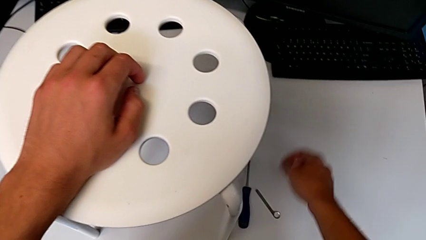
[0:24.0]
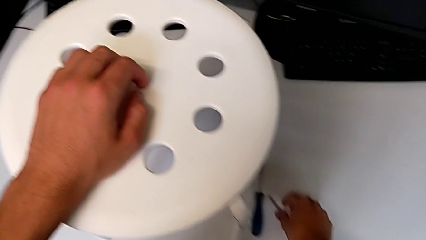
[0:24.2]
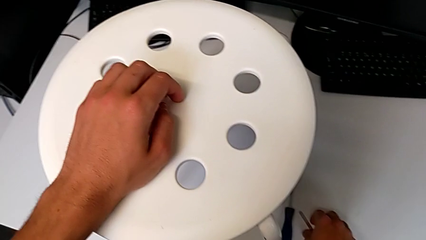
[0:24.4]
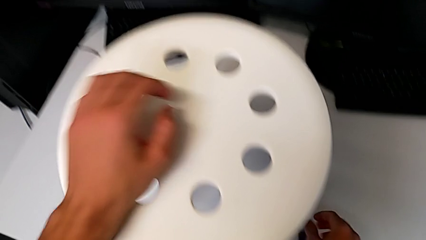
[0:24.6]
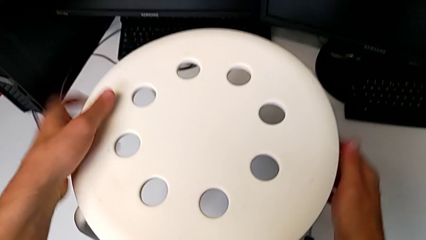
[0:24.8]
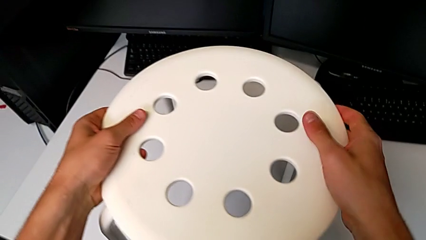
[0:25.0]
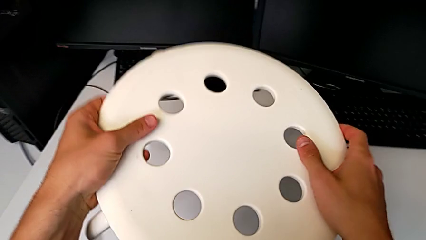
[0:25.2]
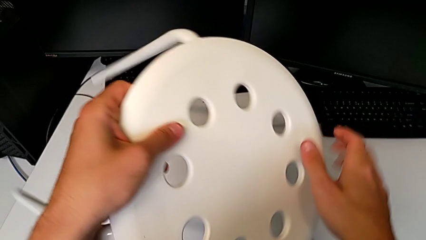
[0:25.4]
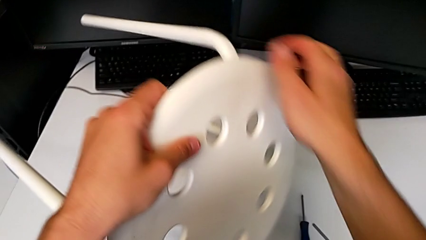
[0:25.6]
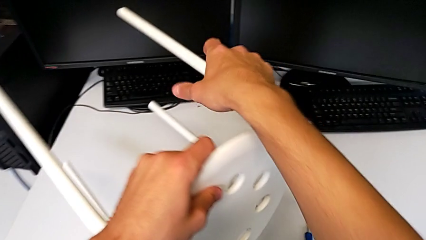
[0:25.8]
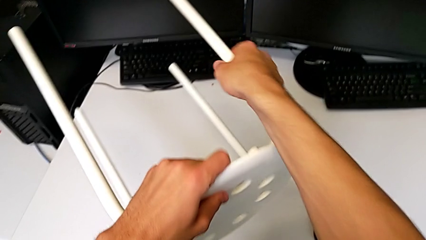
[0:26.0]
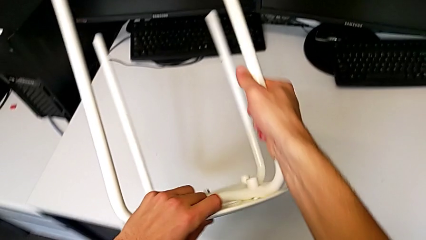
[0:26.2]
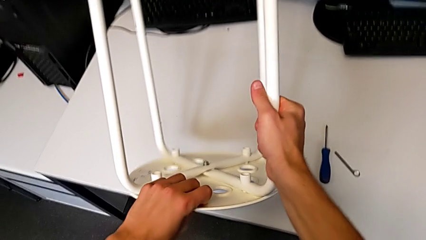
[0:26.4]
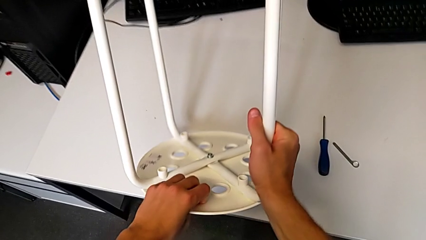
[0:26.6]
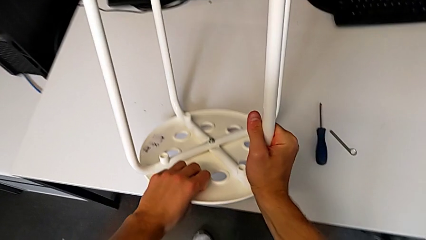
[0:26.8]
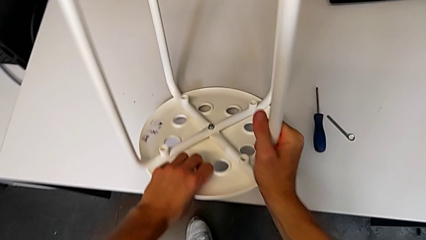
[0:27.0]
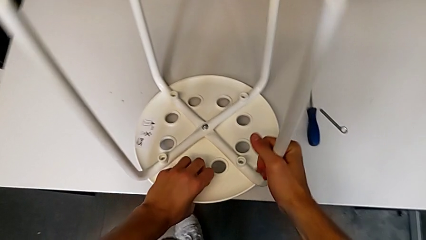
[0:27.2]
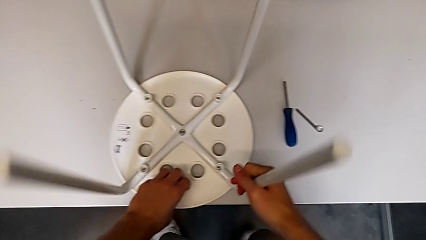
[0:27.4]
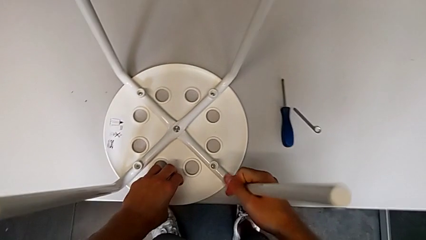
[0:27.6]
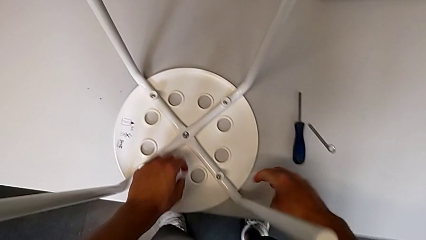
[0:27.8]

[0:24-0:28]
The camera wearer is unscrewing the middle hex nut of the bolt using a wrench. They grab the white stool, flip it and place it.

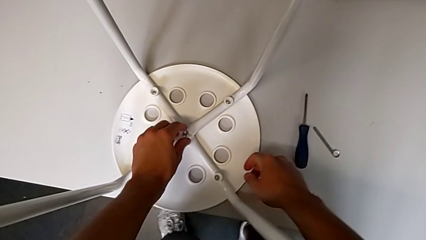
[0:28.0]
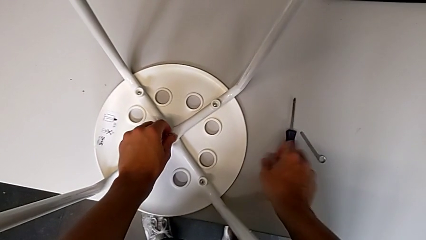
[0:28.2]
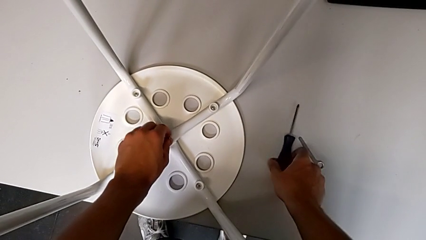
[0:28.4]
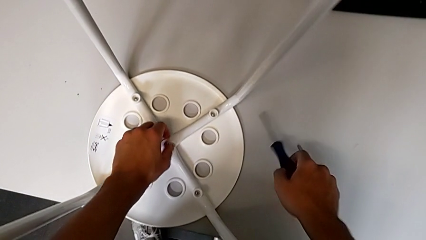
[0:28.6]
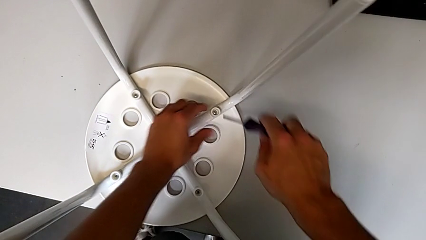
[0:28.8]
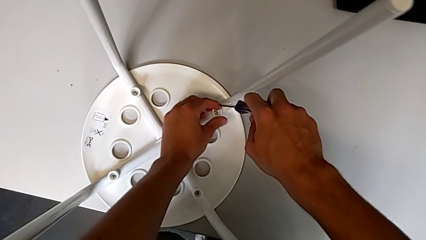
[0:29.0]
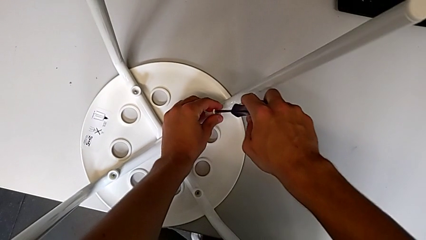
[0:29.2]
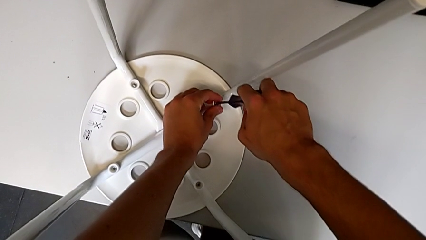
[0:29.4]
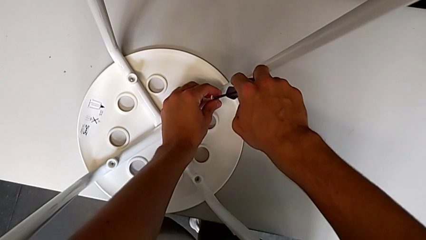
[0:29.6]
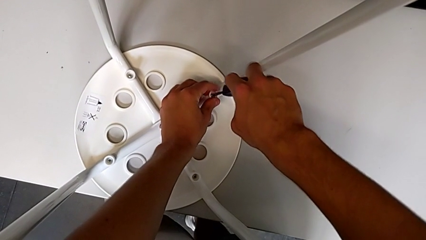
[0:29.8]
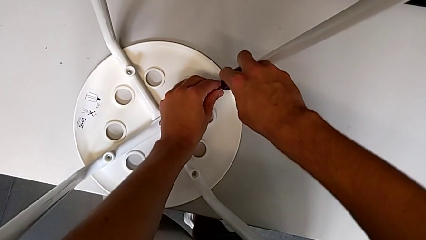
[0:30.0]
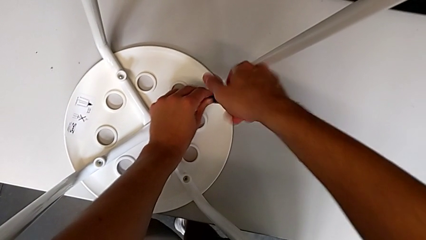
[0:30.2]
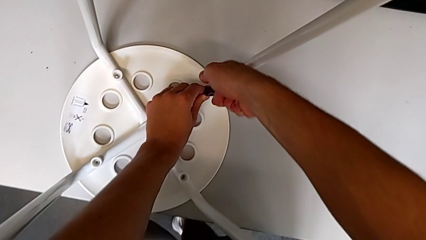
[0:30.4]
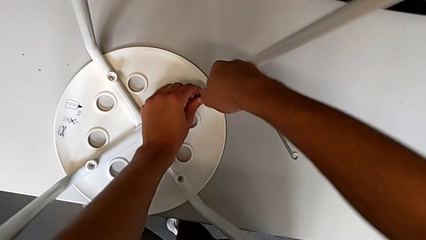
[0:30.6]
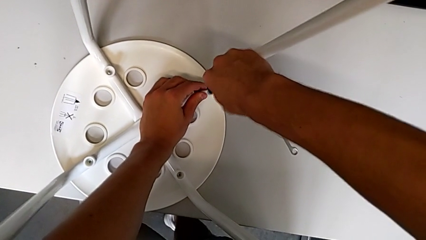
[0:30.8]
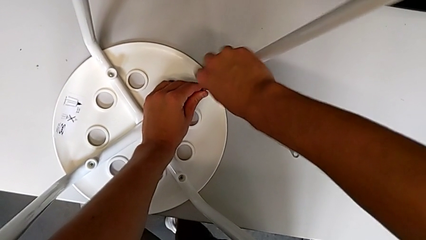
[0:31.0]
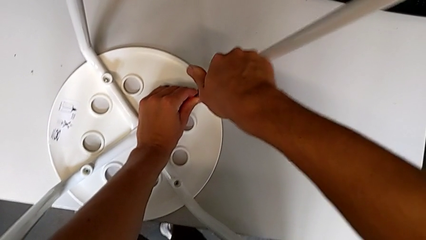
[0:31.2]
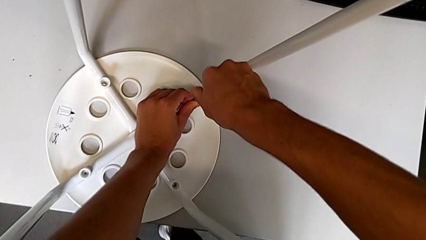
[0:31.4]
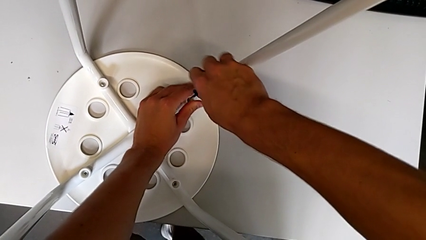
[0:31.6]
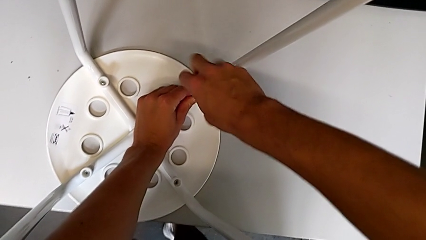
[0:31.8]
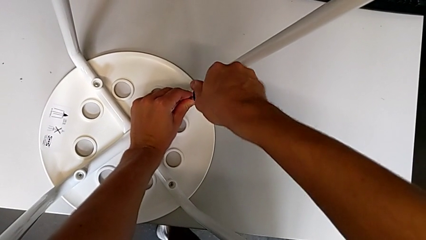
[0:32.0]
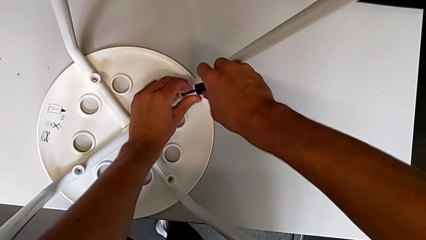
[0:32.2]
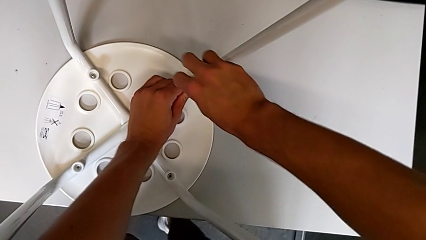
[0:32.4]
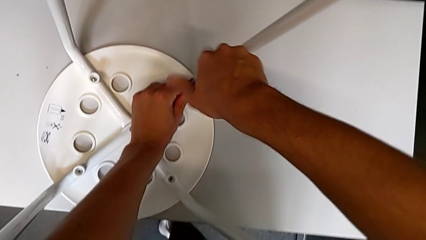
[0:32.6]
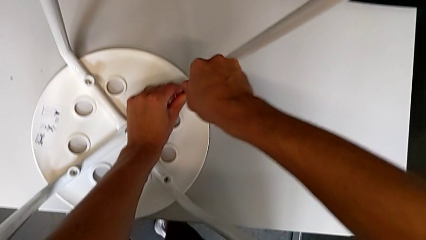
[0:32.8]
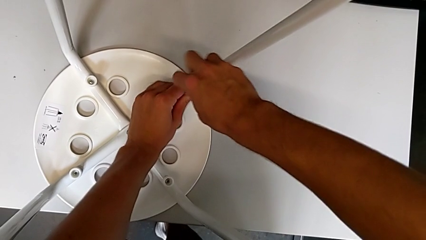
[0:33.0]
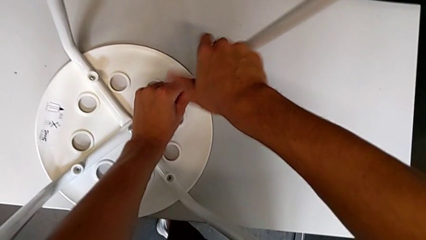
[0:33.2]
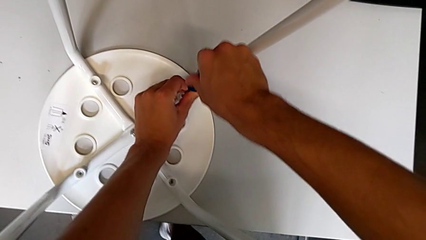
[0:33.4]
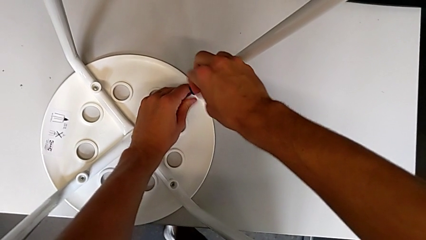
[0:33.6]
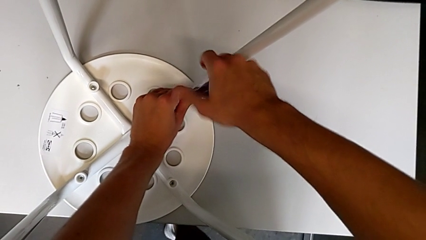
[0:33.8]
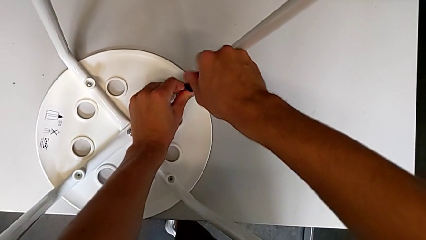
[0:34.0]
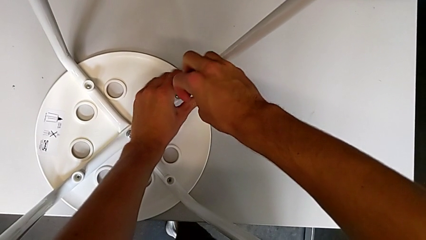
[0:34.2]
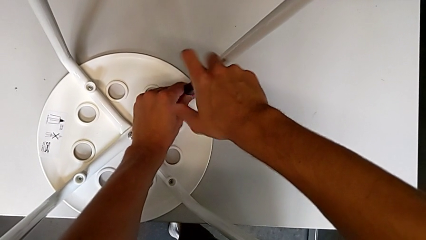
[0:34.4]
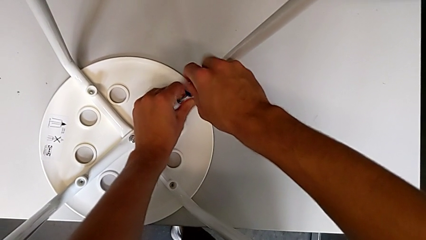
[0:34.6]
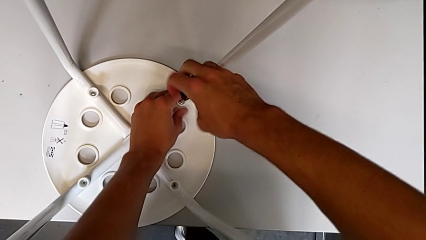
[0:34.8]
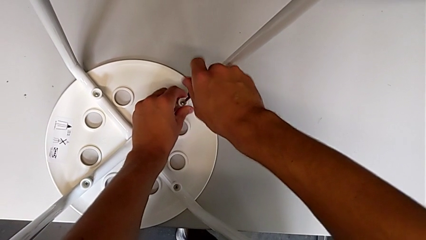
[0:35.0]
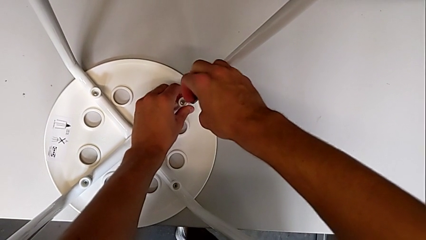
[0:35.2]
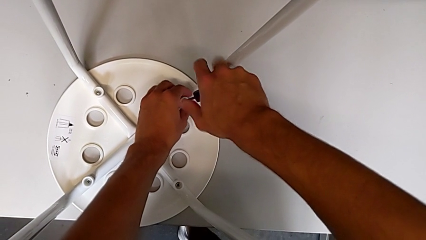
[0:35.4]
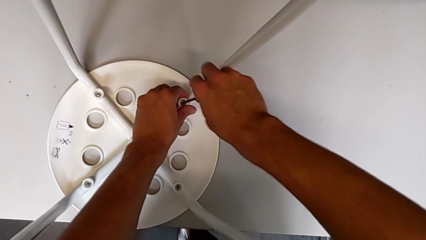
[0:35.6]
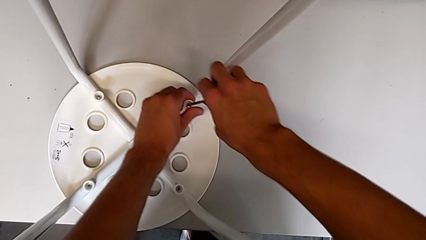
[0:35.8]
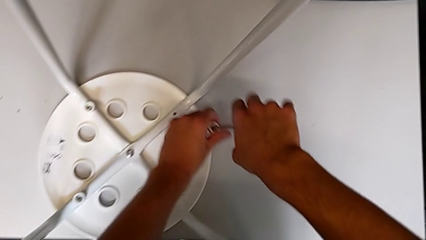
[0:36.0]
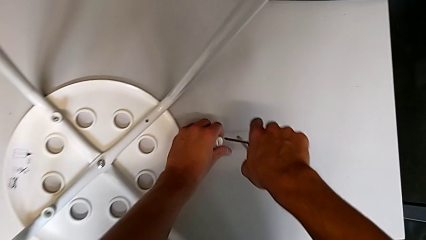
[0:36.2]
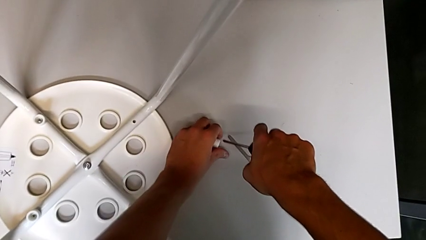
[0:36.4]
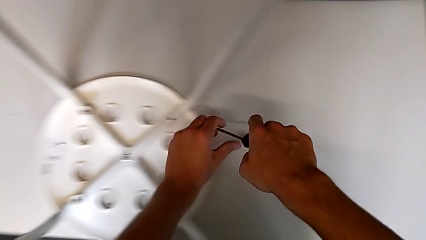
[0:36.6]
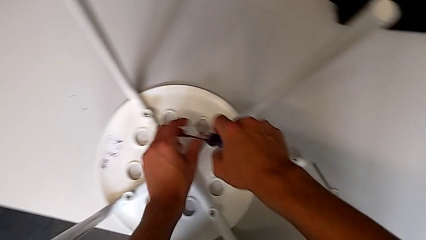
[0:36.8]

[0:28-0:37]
The camera wearer unscrews the first screw on the chair leg. They unscrew the middle hex nut with the left hand, grab the blue screwdriver with the right hand, insert it, unscrew the first screw, lift it and place it.

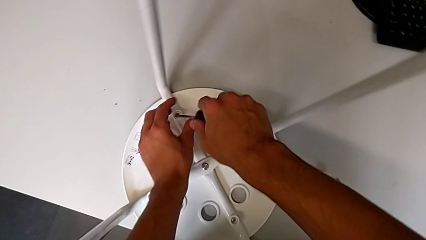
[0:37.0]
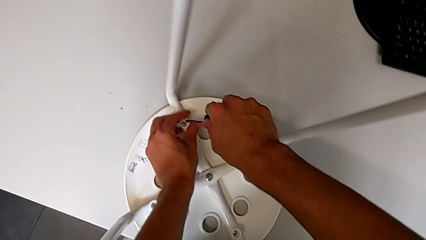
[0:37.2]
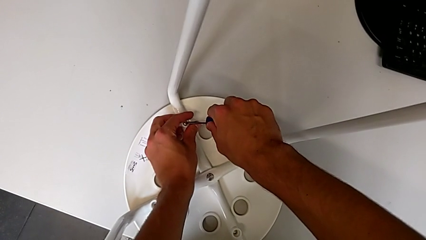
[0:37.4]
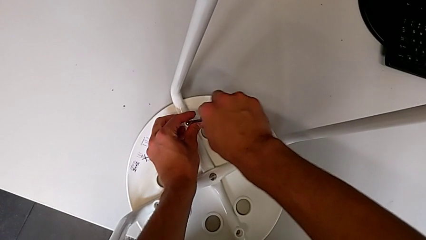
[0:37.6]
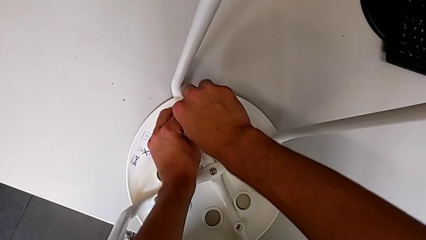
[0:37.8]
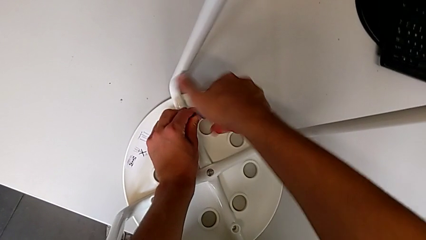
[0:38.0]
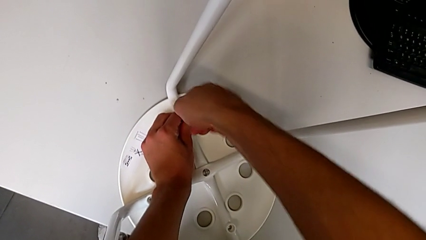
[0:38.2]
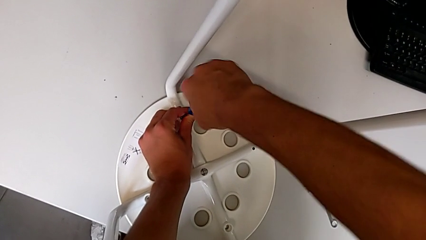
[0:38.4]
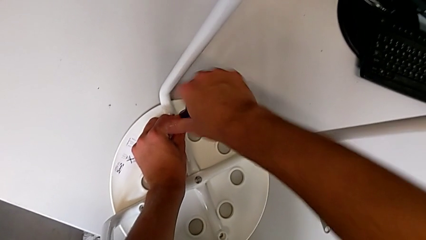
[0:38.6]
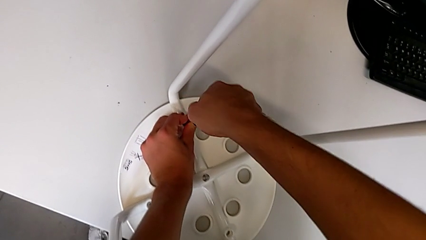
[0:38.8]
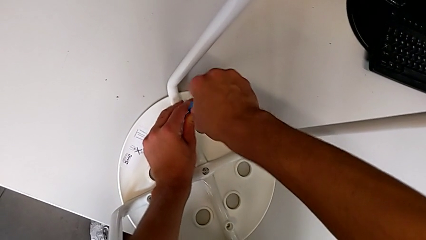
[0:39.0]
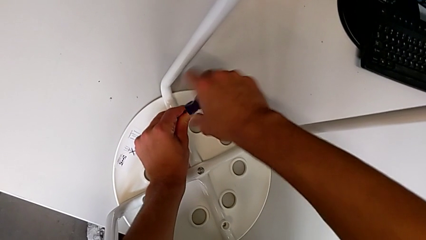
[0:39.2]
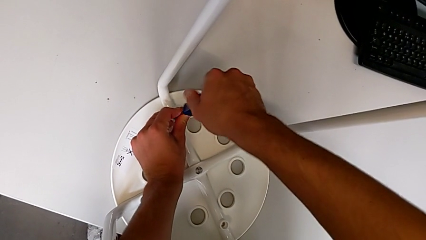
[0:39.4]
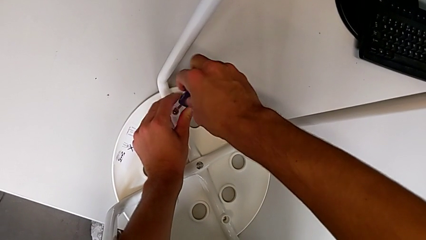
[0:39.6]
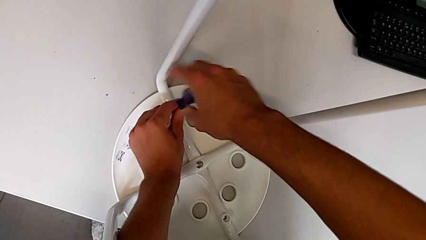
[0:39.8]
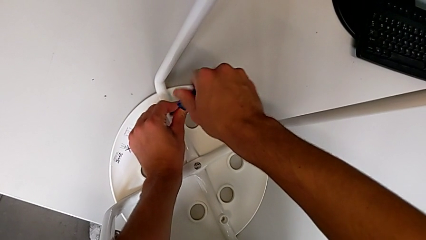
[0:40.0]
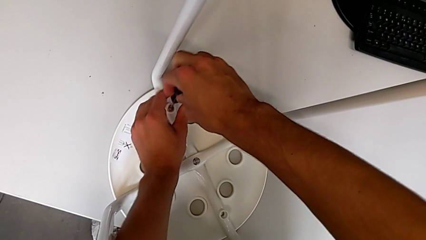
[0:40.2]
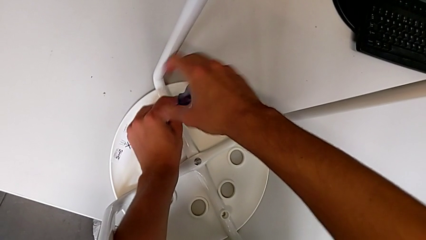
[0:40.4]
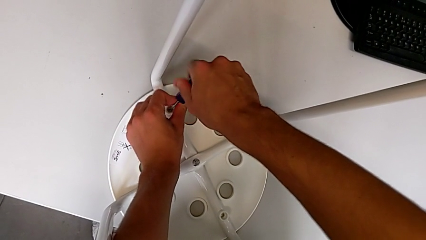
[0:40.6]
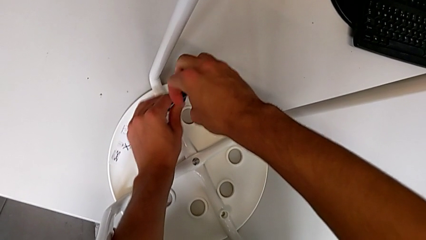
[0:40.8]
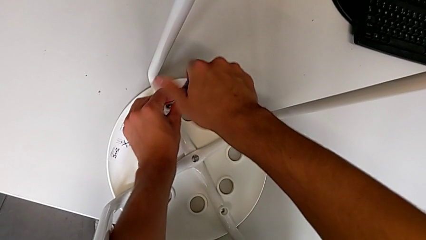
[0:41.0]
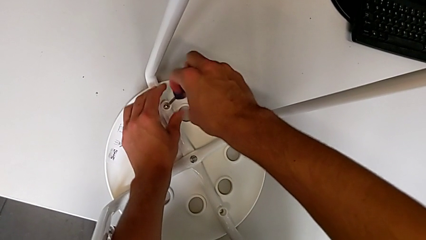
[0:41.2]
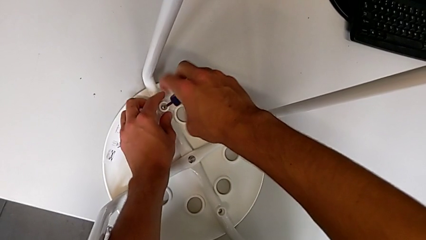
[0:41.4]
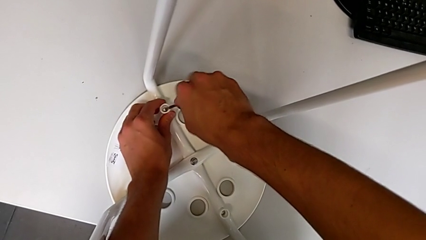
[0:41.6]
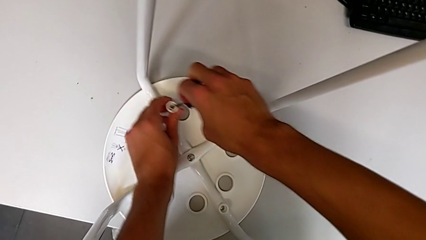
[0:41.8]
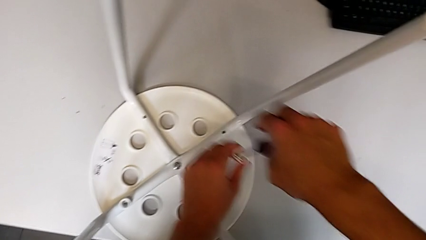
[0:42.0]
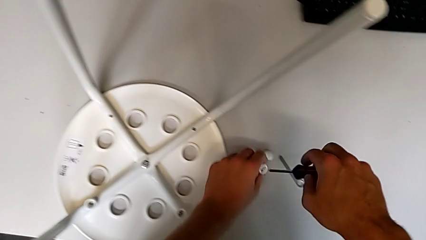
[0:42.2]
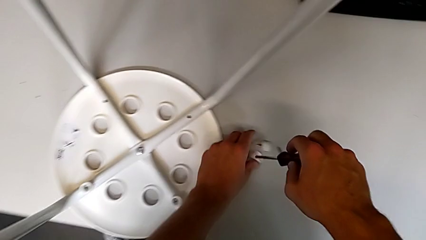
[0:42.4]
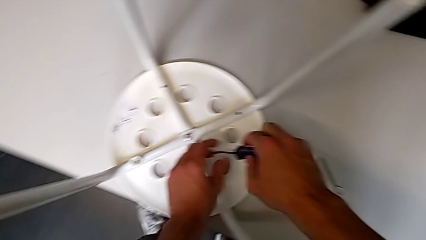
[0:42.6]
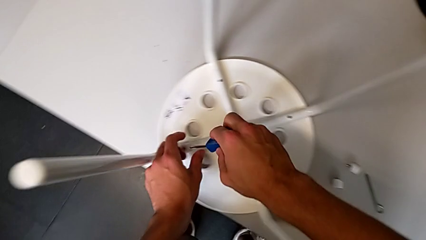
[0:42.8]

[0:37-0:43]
The camera wearer unscrews the second screw on the leg of the chair. They insert the blue screwdriver, unscrew the second screw, lift it and place it.
